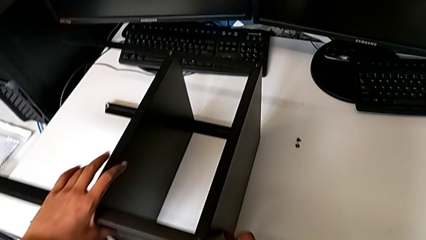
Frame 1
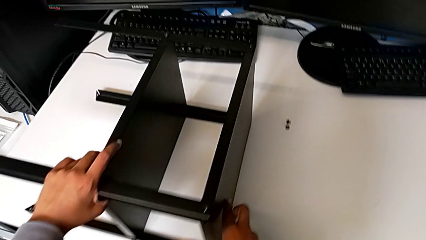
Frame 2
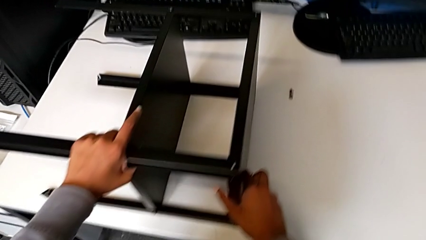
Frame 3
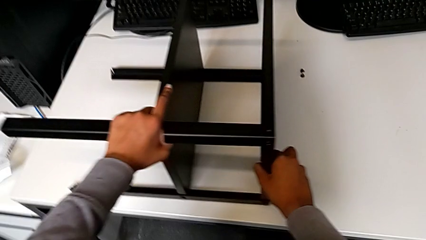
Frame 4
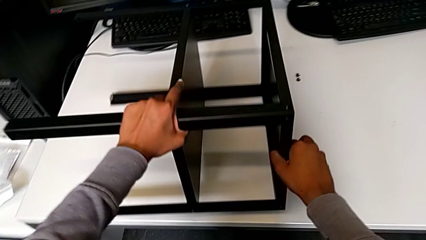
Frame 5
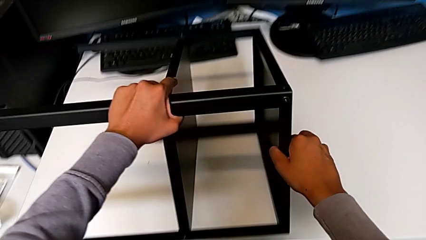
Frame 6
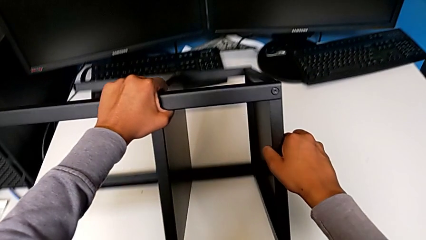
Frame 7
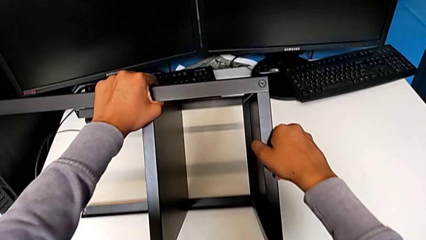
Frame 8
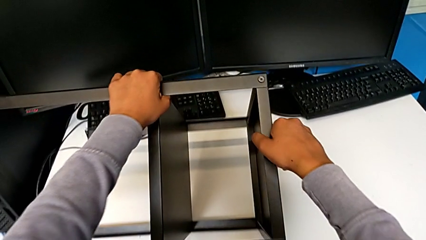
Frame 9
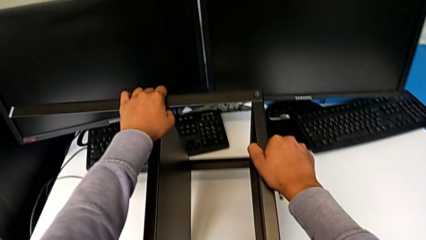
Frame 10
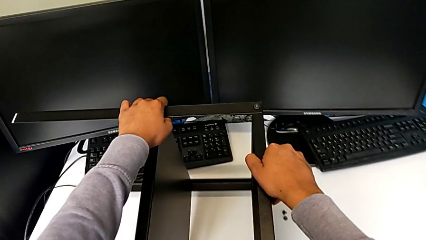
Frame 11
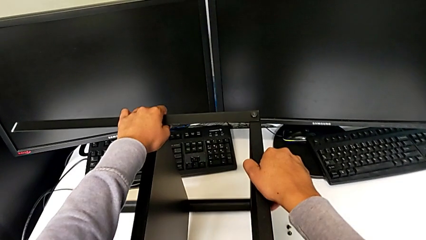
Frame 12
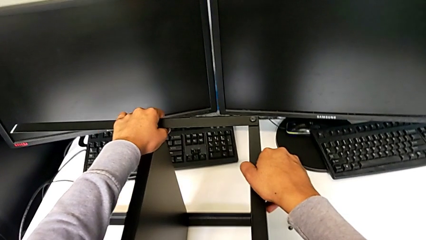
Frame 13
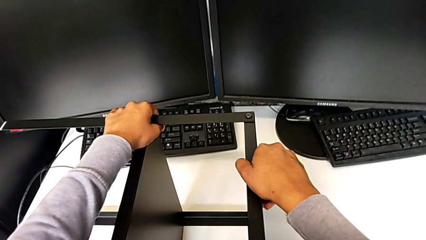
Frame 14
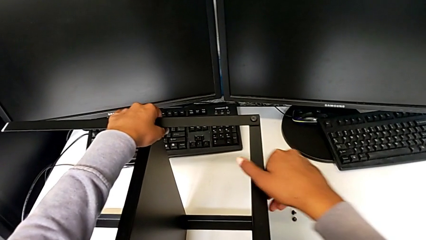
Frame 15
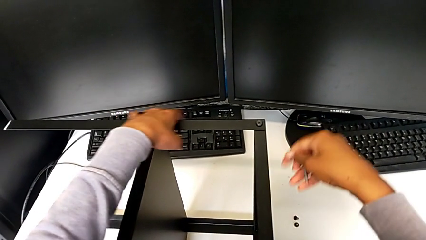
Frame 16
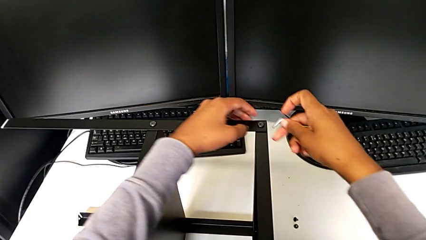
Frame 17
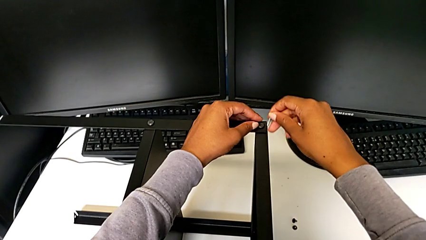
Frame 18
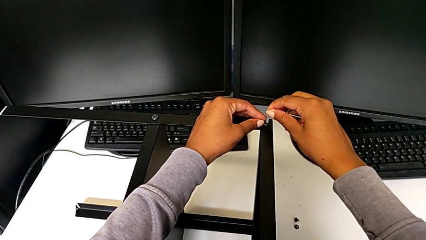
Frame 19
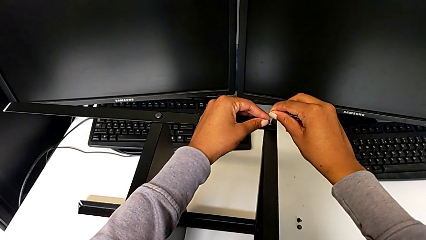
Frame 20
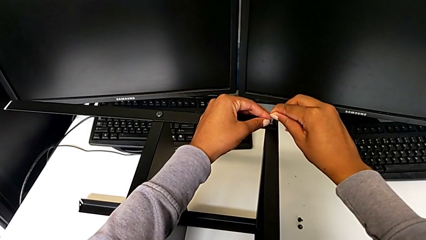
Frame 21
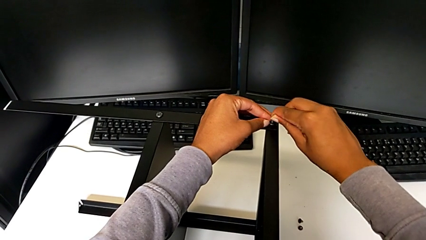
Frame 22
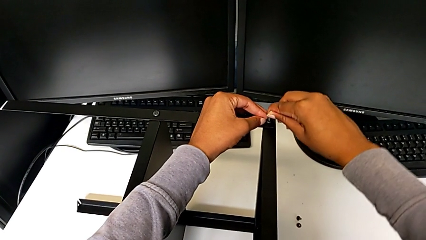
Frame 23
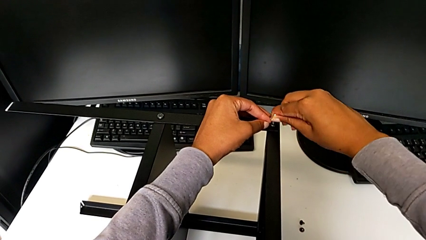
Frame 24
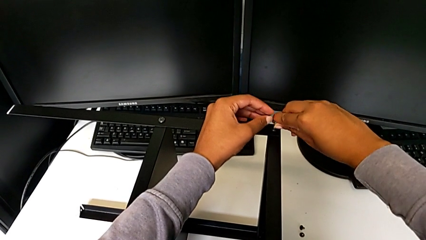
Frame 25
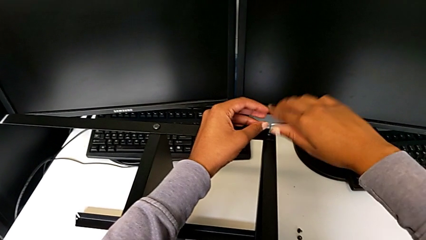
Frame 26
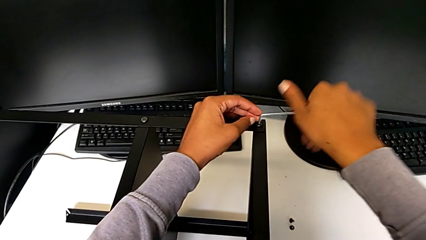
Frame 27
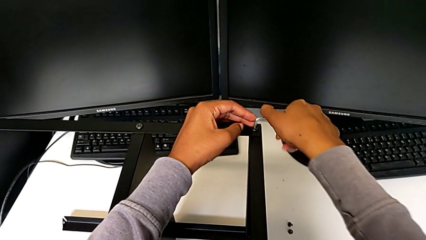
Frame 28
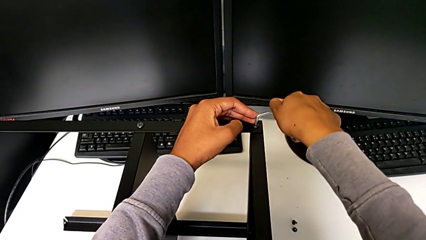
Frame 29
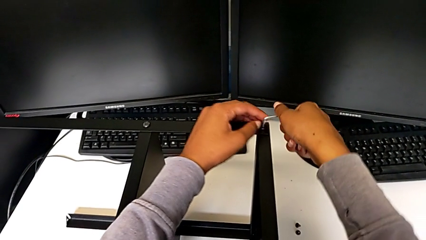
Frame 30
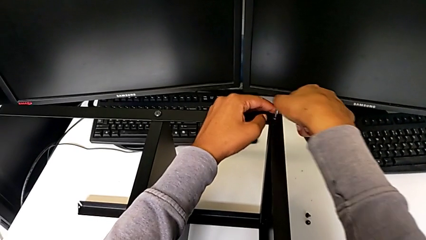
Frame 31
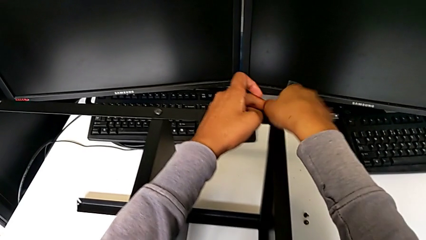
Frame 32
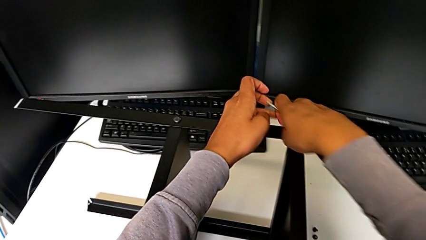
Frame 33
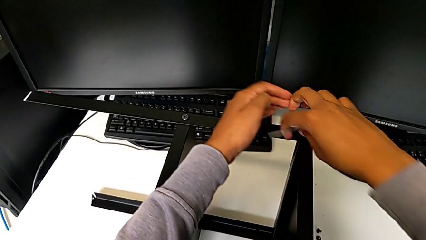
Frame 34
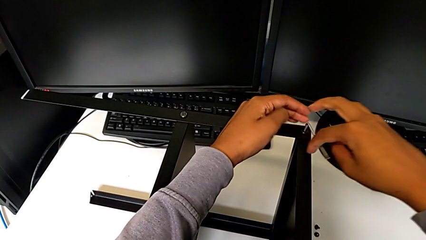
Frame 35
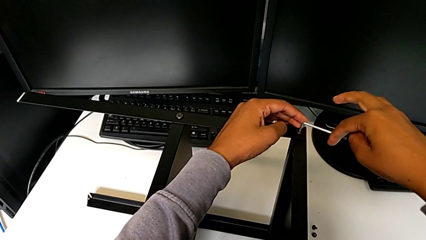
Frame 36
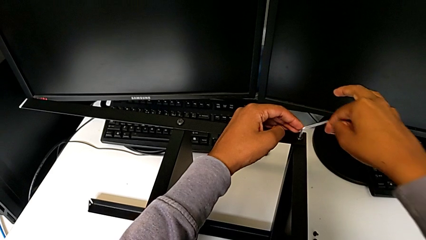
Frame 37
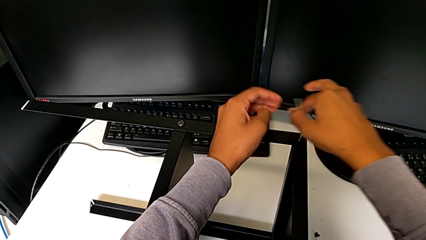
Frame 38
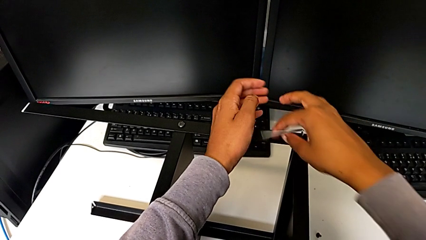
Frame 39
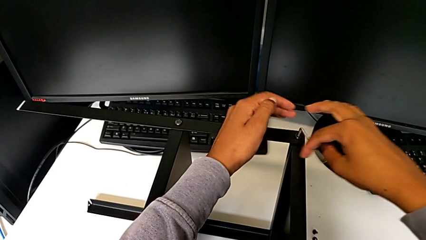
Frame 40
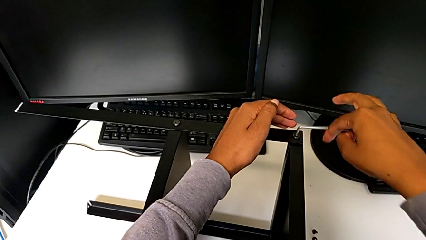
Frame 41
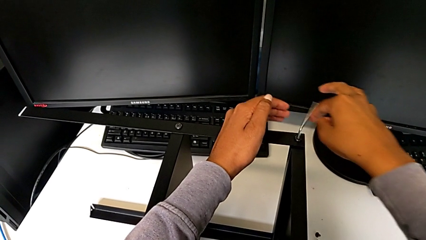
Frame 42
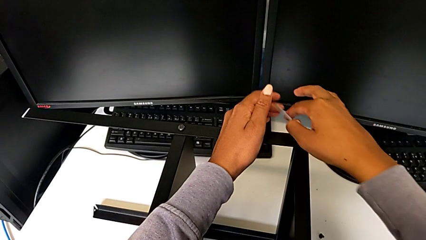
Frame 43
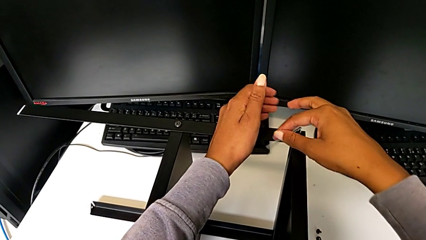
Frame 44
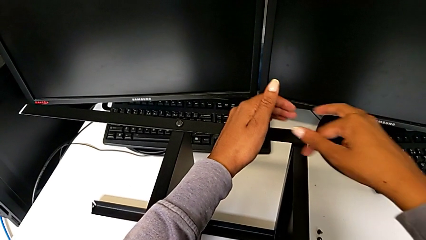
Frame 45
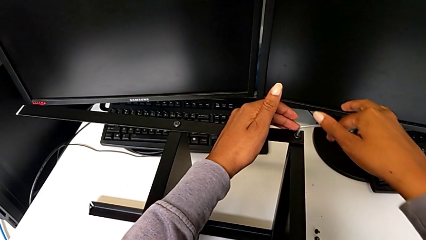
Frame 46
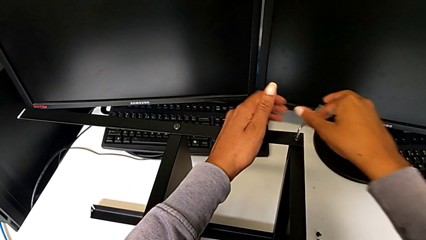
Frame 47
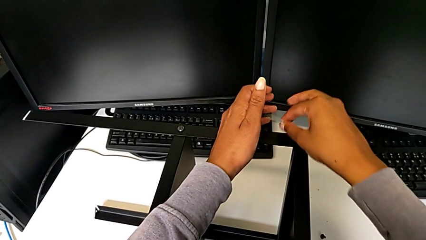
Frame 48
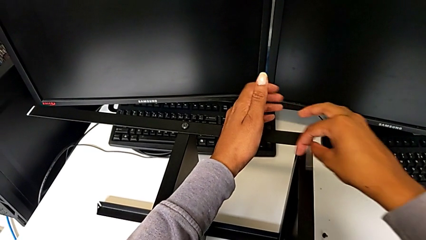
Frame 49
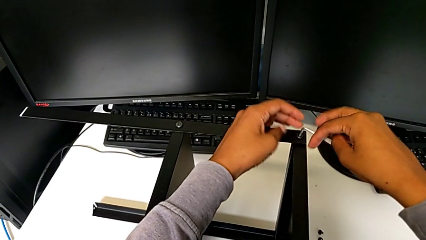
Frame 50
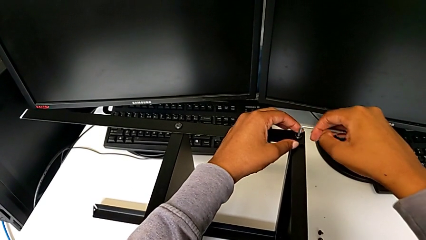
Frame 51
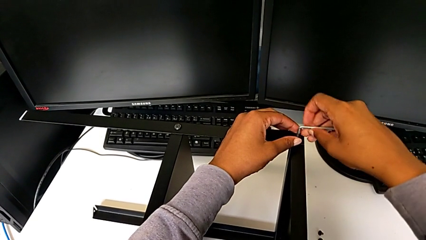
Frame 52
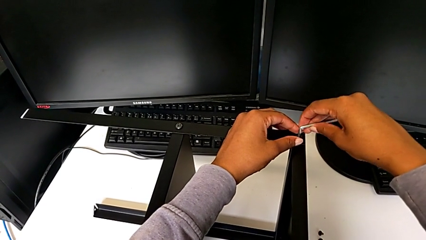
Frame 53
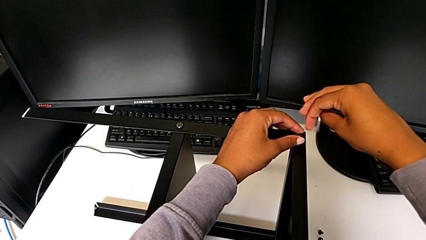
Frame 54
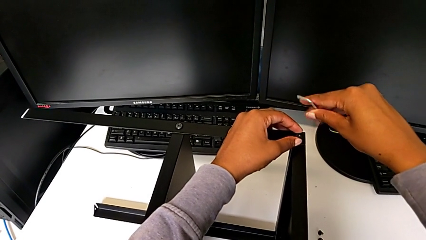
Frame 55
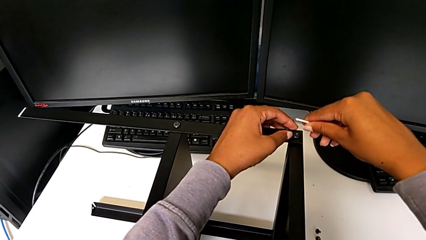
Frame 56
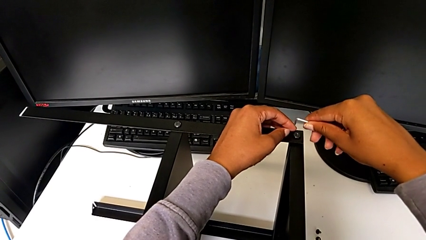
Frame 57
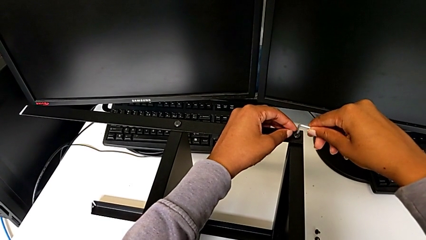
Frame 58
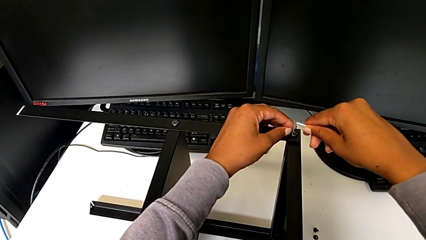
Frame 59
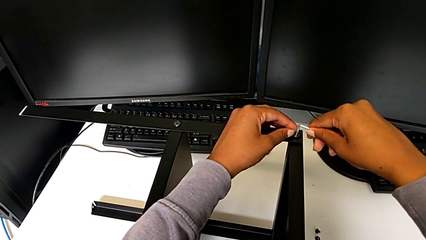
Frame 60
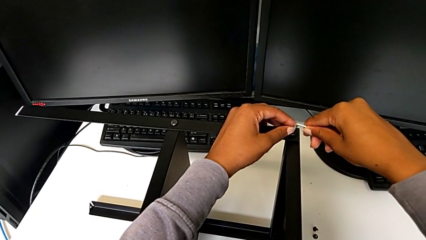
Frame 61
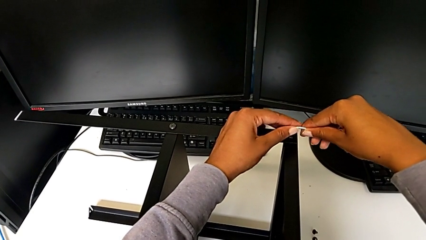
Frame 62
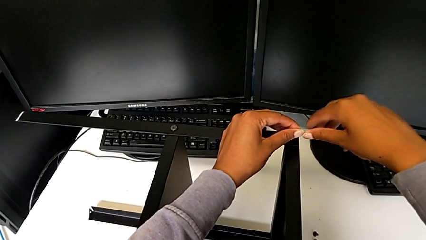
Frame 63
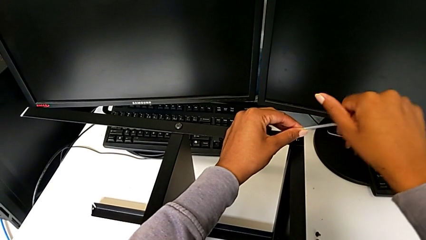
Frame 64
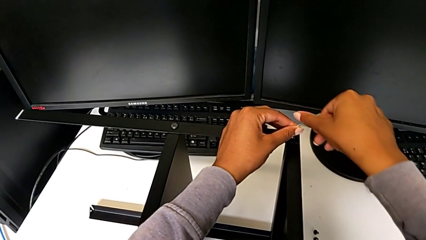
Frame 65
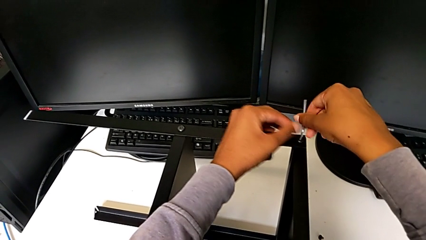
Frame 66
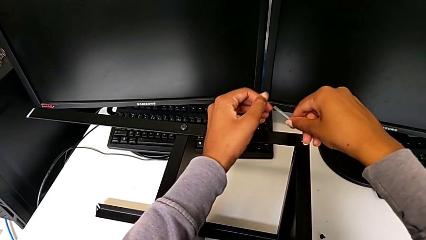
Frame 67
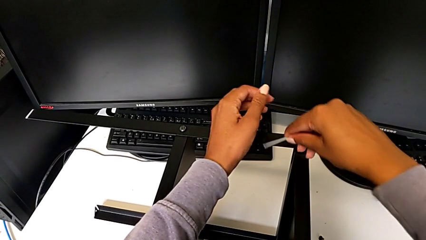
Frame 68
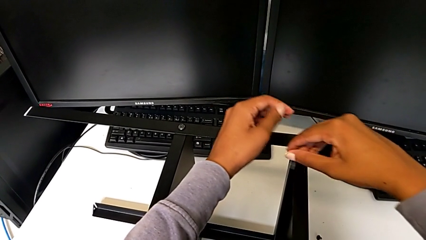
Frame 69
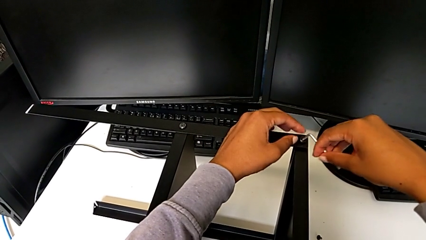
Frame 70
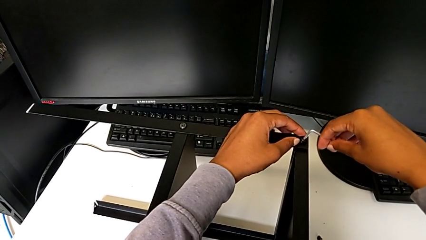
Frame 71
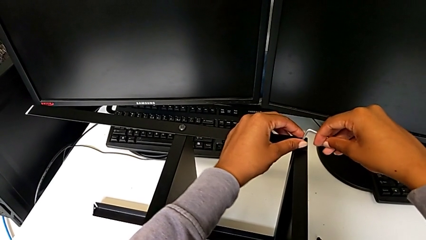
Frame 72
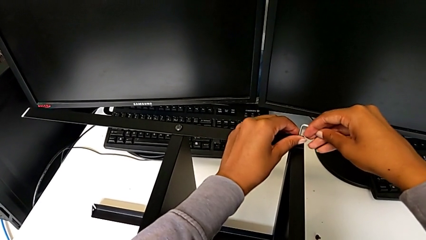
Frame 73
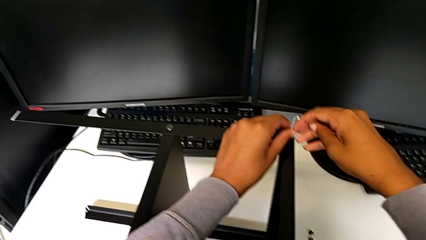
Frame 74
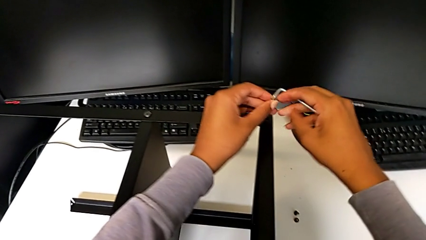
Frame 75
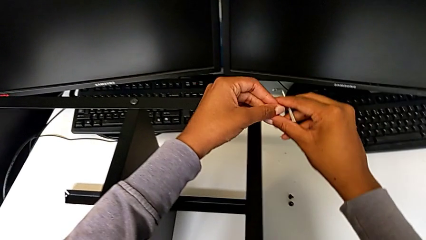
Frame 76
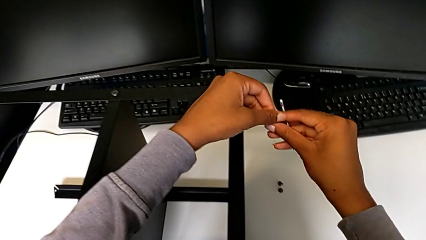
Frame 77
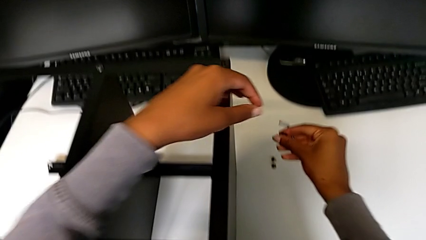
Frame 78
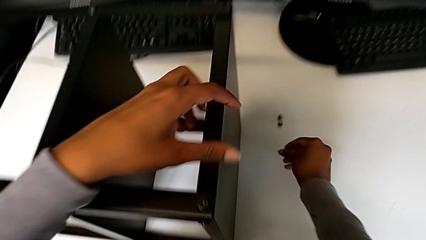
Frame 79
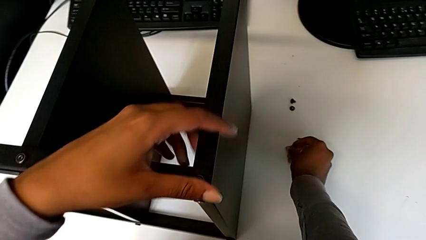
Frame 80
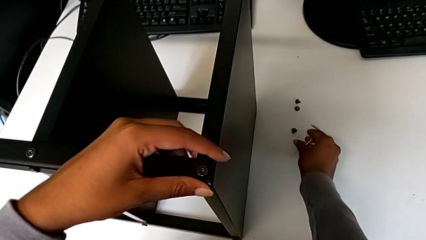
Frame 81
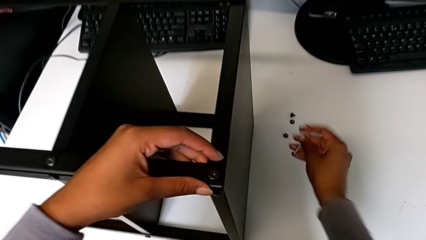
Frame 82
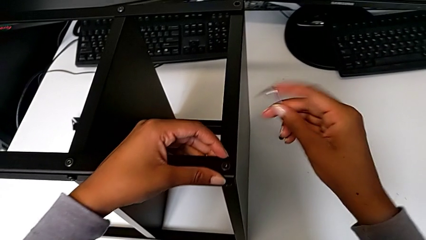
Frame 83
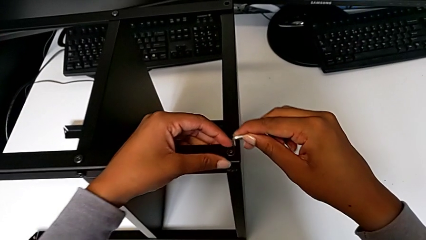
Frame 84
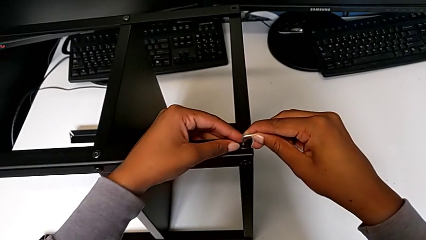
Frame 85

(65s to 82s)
The camera wearer is disassembling the screws from the table. They rotate the nightstand, insert the Allen wrench, unscrew the hex socket head, withdraw the Allen wrench, insert it, unscrew the hex socket head, withdraw the Allen wrench with the right hand, disassemble the hex socket head with the left hand and place it.
